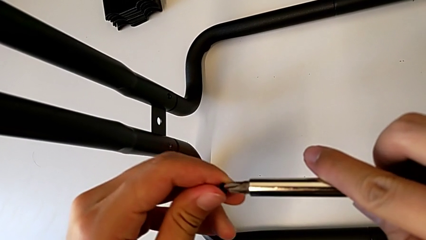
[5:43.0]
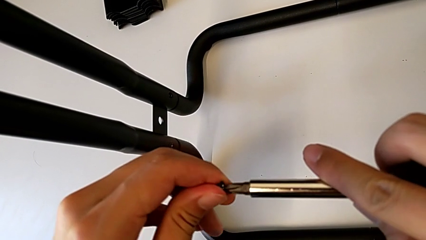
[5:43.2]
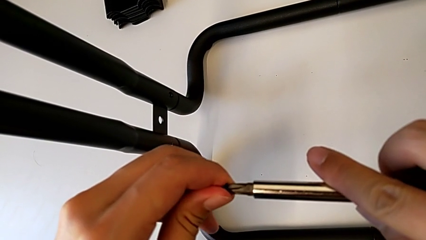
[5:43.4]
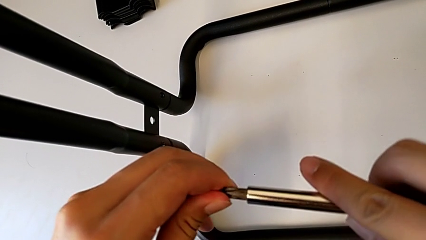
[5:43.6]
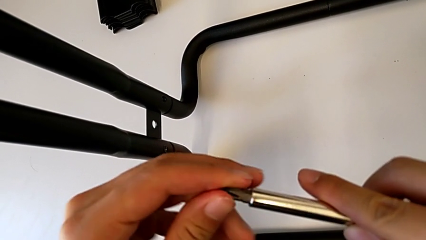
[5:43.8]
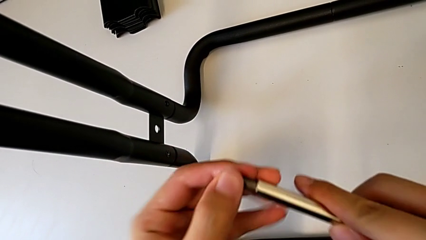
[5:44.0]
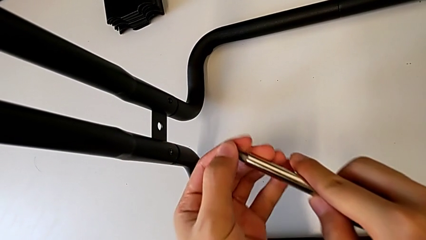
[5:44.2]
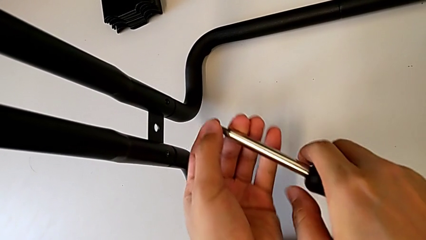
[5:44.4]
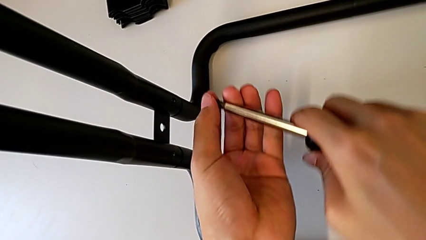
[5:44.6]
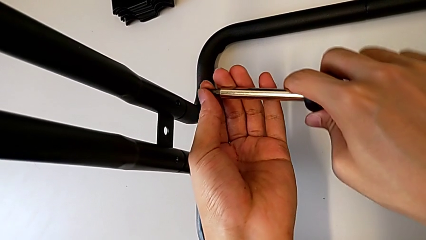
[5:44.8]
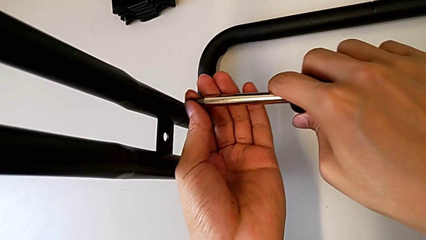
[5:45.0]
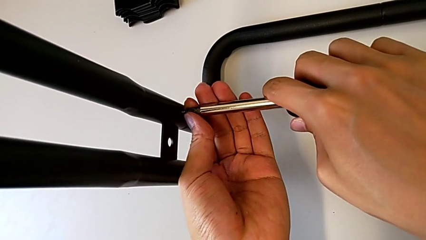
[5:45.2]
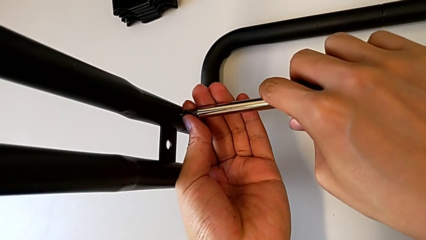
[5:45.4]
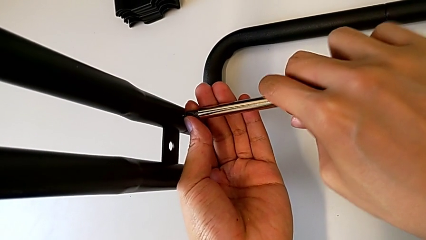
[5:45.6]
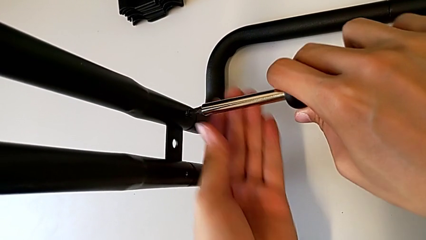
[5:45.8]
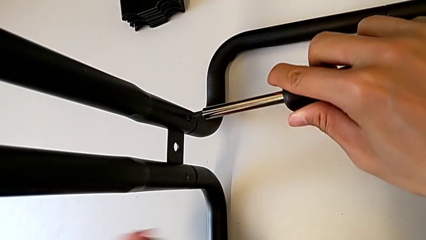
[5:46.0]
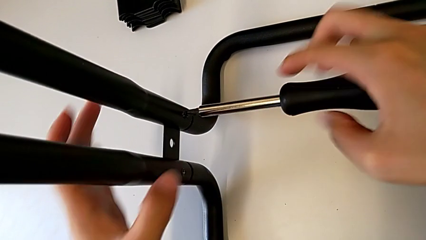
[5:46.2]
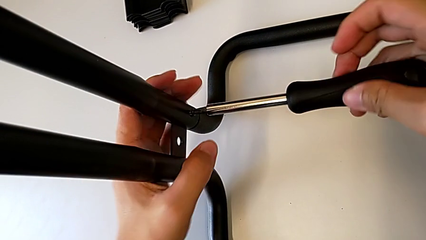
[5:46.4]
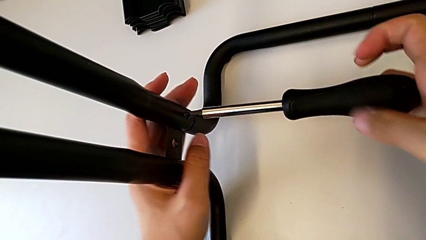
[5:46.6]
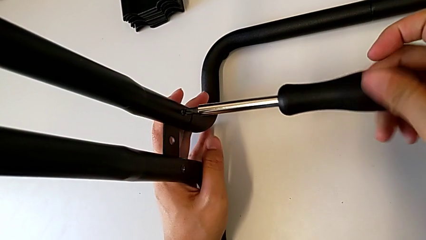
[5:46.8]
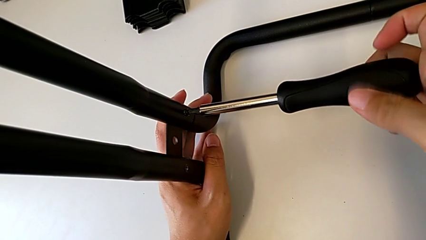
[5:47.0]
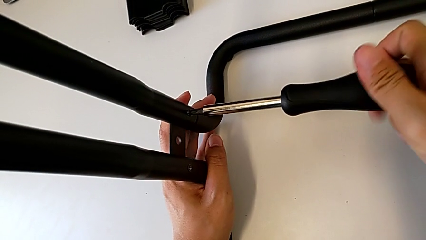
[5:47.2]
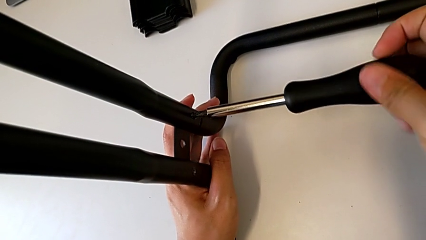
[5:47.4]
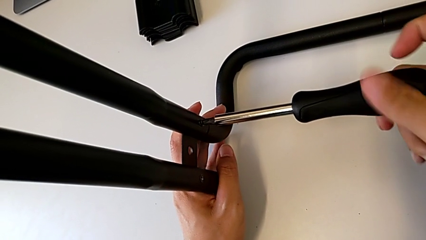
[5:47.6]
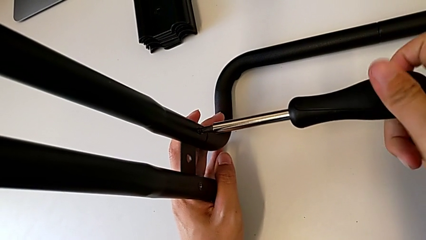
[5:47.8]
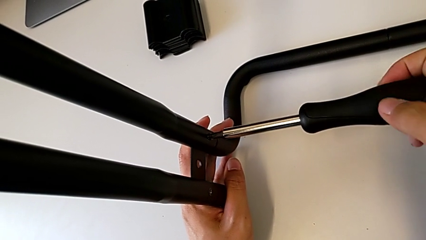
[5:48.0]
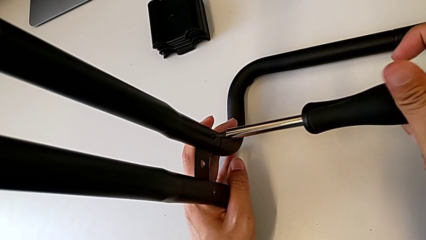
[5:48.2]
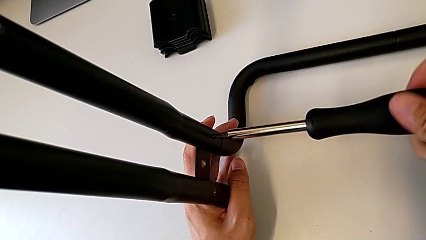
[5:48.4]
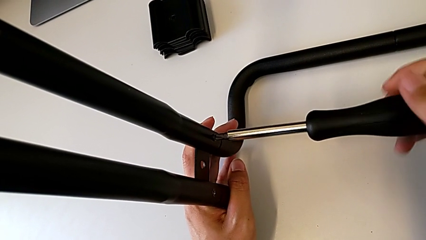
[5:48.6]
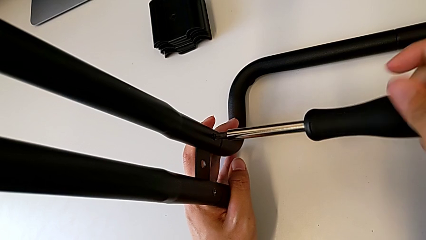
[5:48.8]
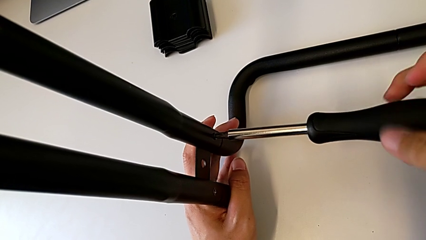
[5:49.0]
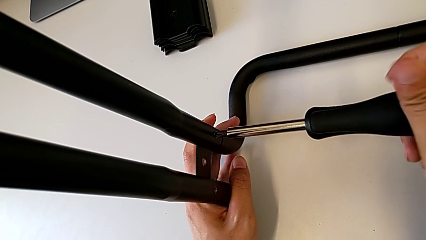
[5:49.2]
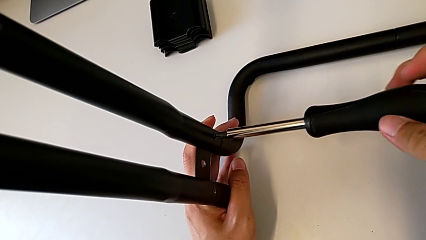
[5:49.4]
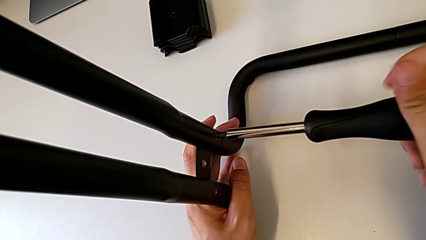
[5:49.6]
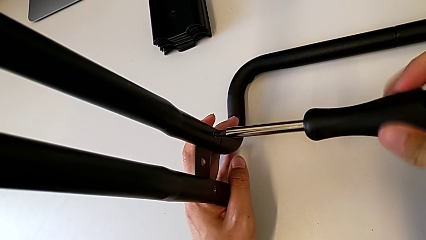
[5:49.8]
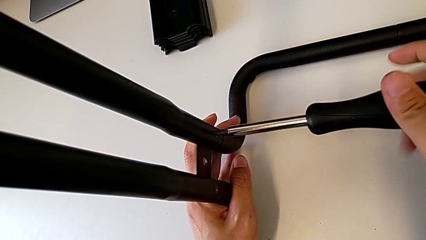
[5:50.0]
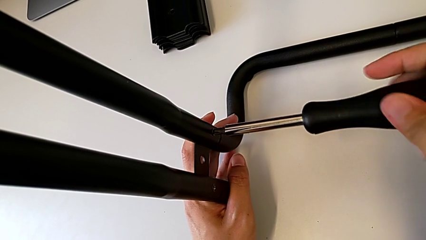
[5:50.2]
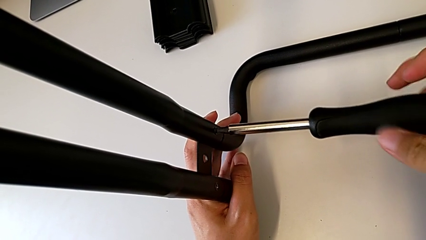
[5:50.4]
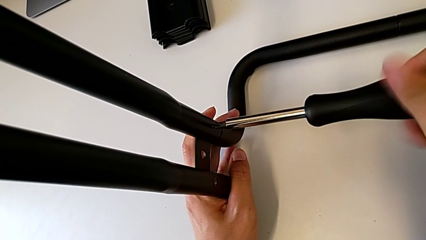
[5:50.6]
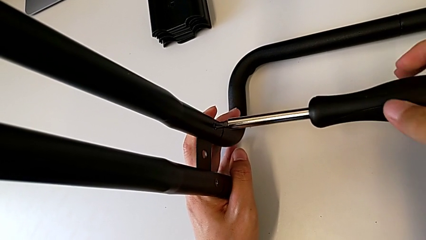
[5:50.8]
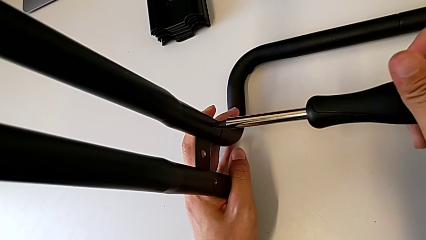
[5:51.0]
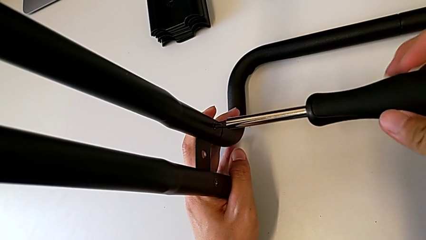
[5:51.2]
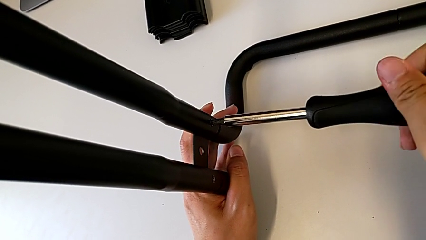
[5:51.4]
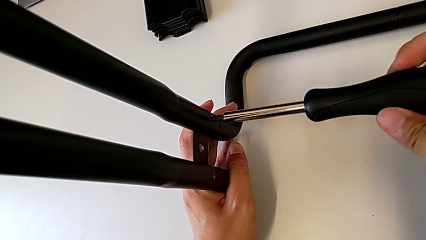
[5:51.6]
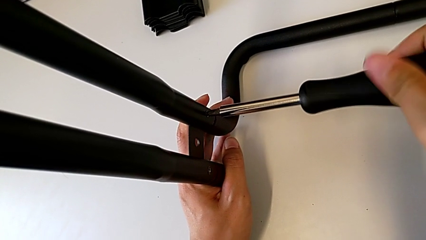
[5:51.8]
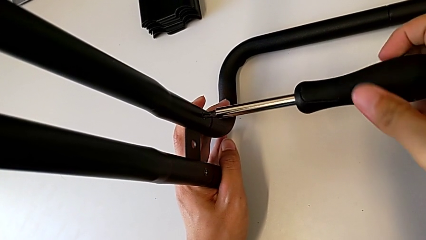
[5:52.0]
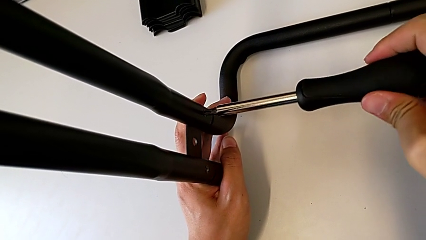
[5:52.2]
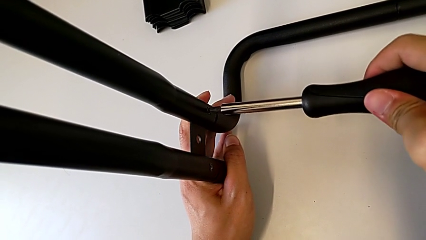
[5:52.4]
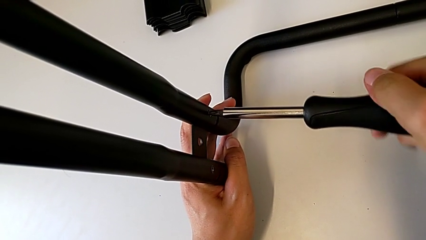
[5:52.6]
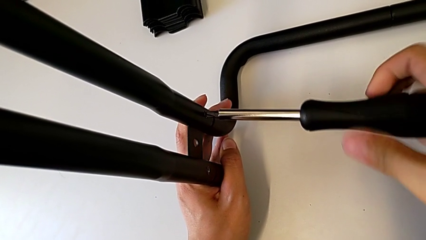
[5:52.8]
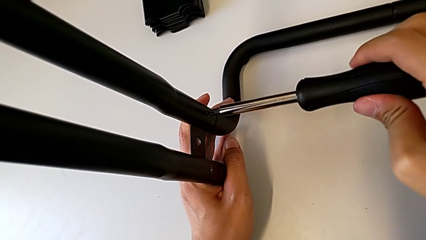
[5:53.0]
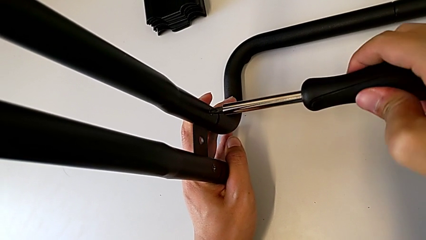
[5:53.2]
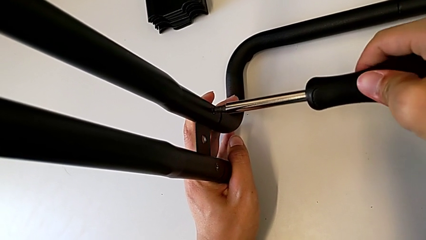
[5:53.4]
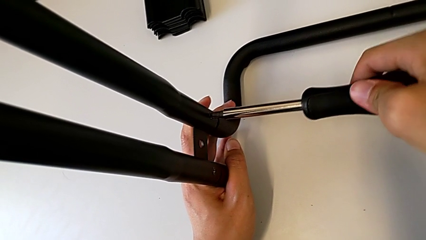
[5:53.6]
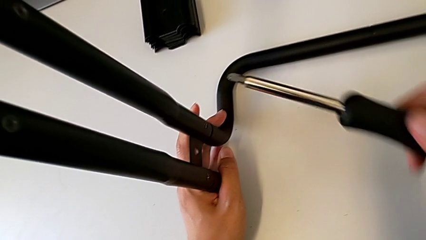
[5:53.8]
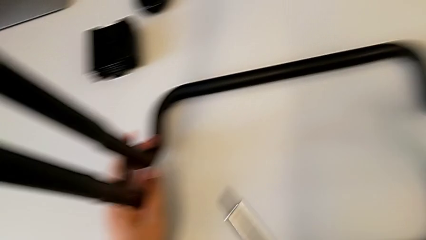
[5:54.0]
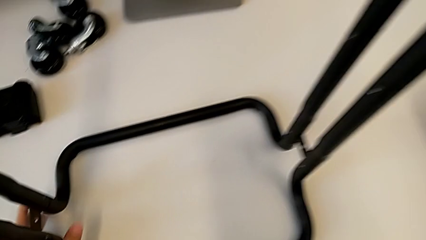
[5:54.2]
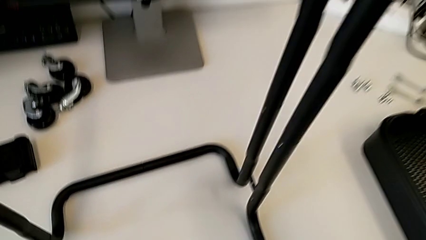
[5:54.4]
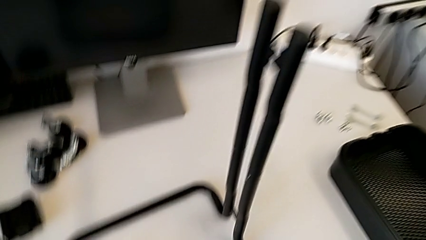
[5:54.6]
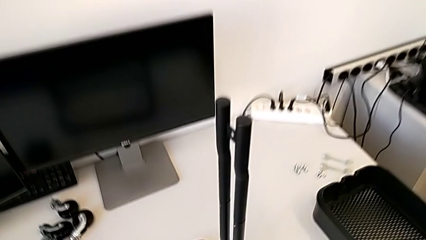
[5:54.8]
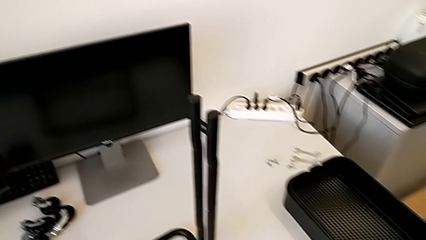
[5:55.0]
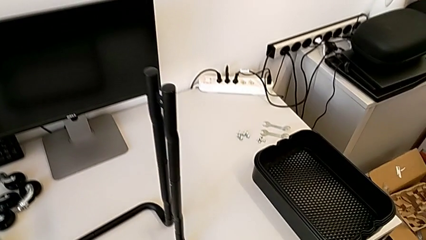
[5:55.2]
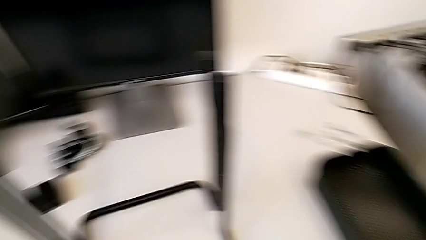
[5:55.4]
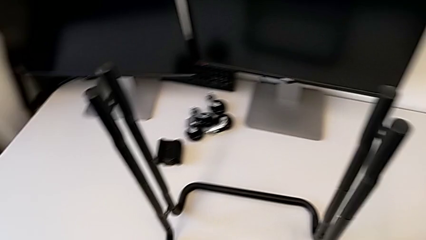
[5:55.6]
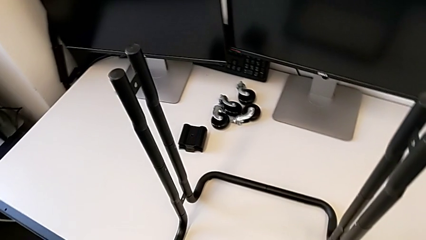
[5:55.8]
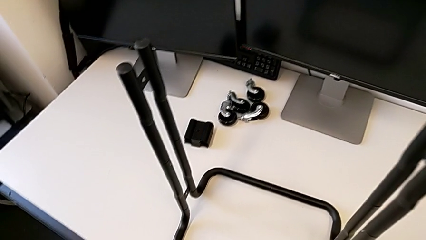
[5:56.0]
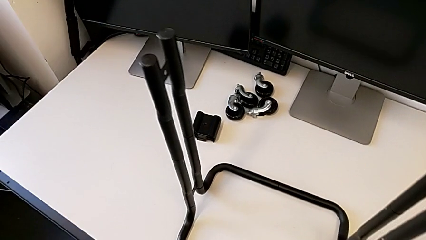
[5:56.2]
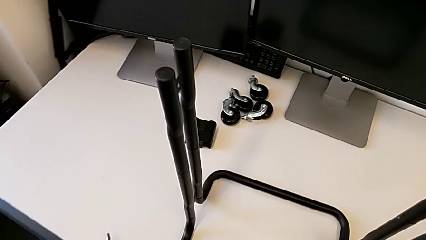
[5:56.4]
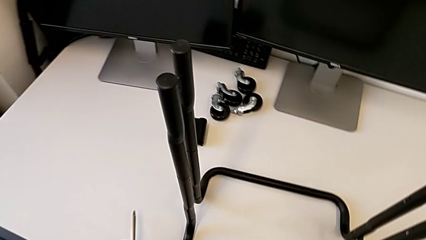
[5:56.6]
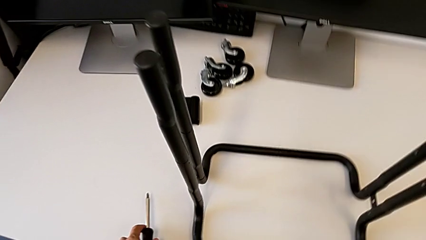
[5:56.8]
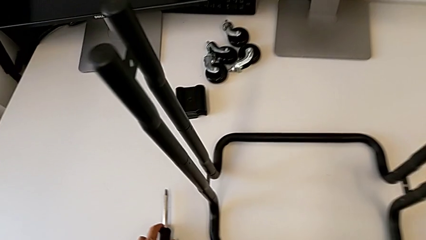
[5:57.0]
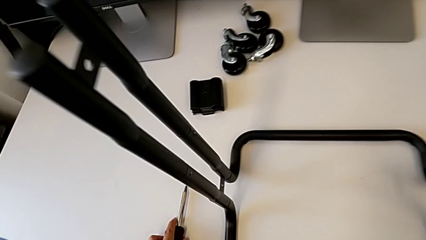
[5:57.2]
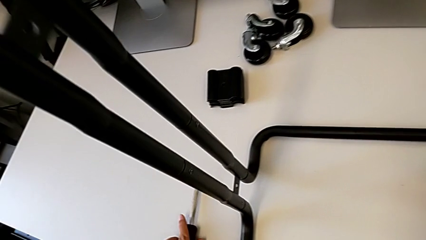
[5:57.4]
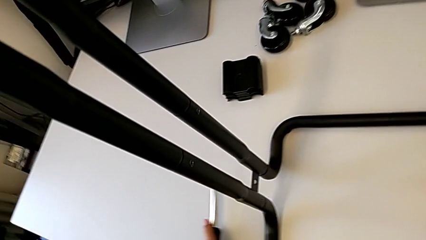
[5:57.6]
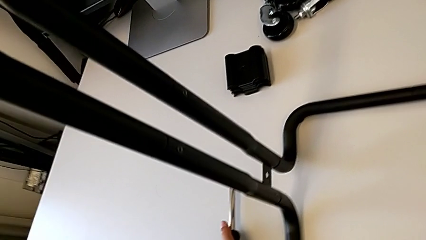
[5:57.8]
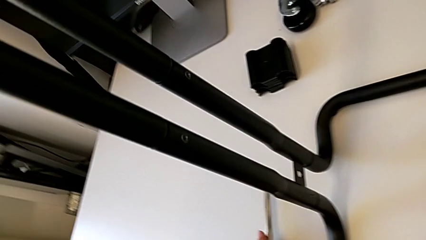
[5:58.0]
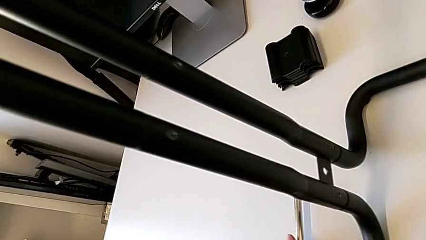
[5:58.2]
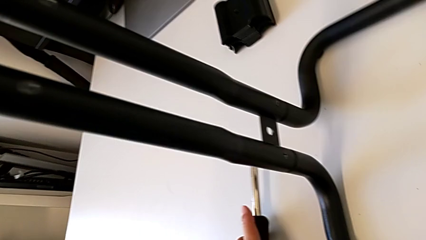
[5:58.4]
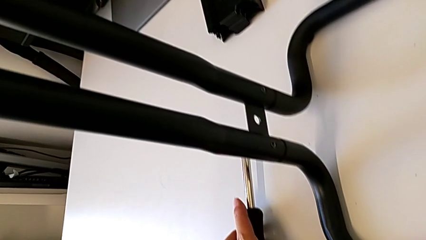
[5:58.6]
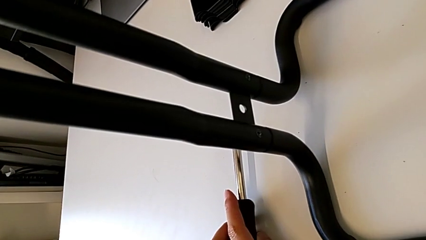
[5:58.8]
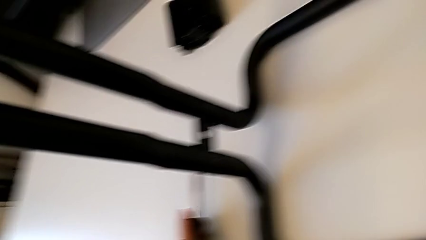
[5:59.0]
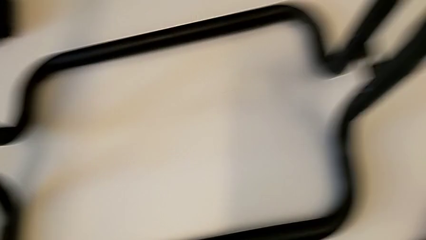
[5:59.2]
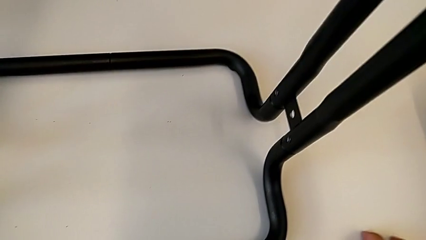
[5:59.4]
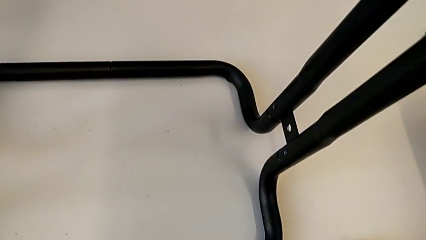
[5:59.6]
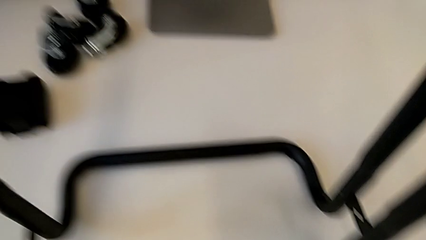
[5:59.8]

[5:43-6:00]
The camera wearer is assembling the base frames and side bars. They keep screwing the second screw.
